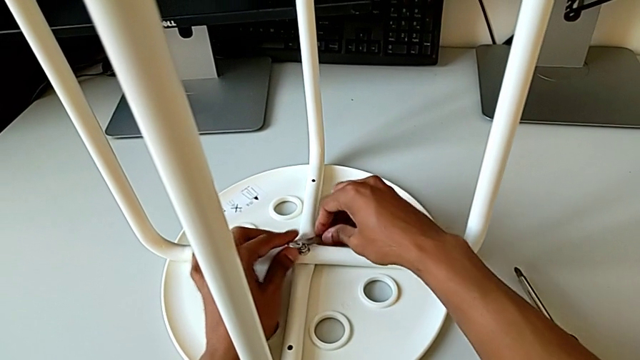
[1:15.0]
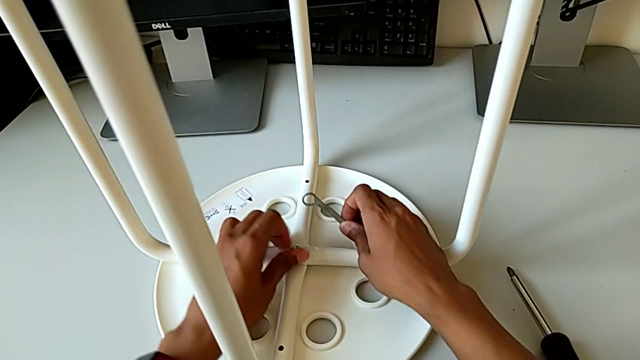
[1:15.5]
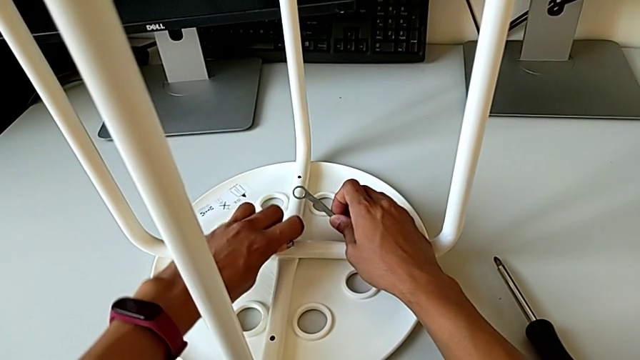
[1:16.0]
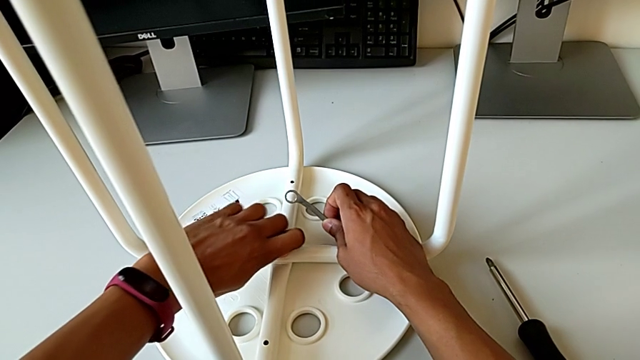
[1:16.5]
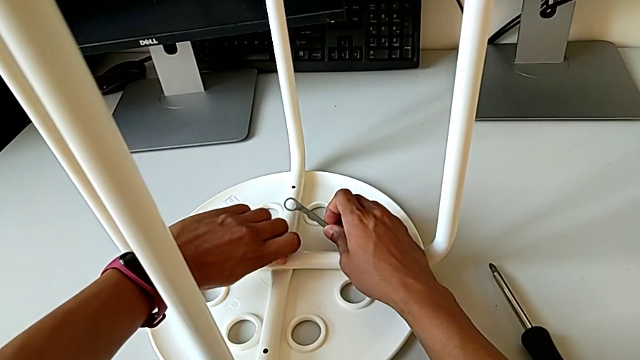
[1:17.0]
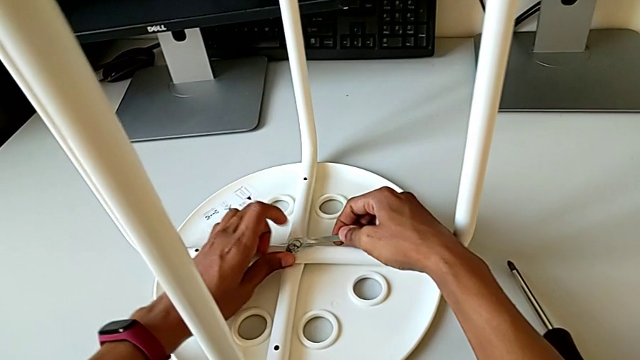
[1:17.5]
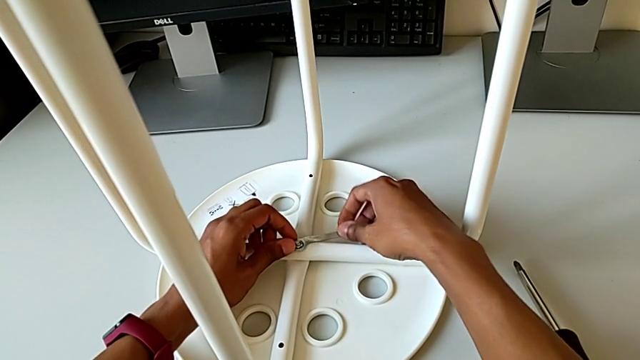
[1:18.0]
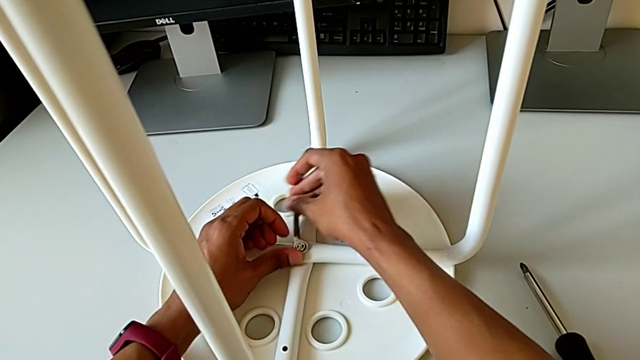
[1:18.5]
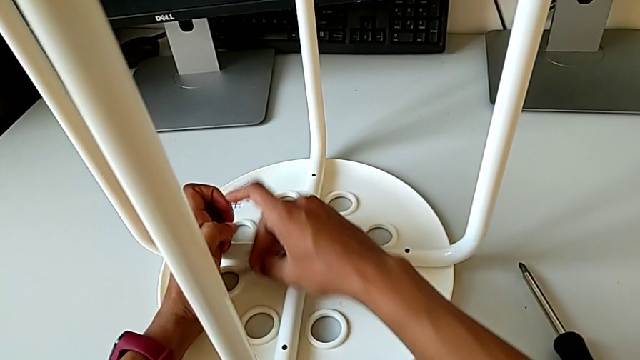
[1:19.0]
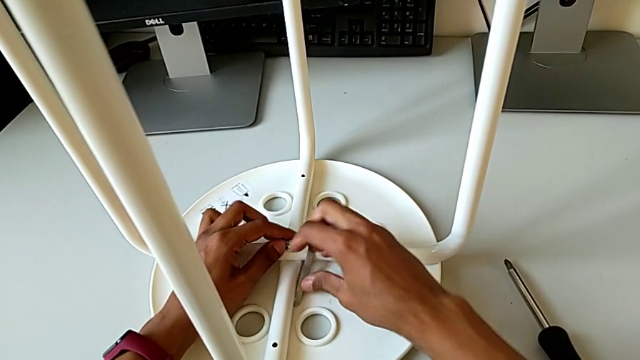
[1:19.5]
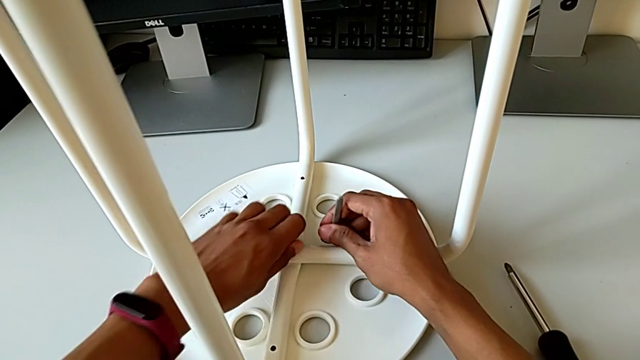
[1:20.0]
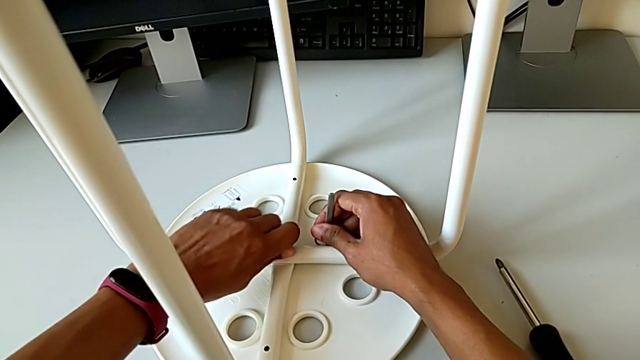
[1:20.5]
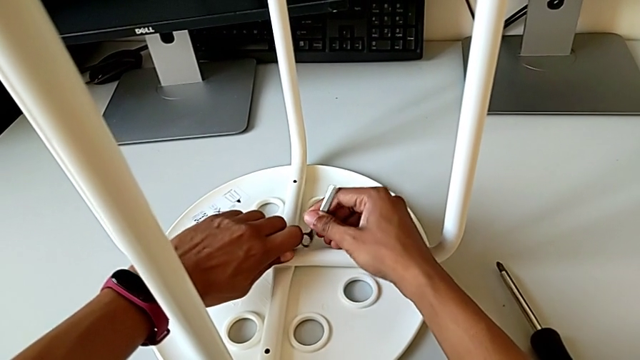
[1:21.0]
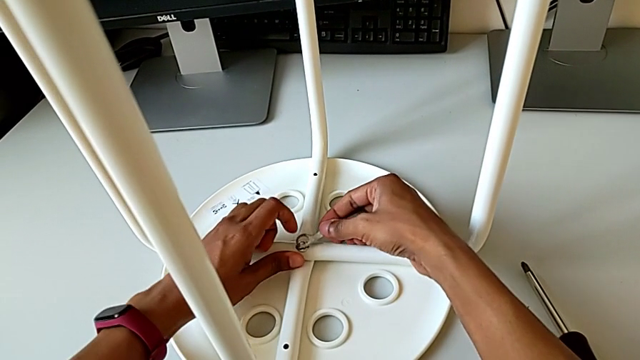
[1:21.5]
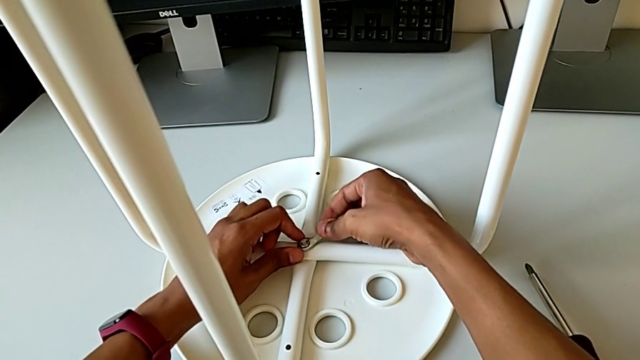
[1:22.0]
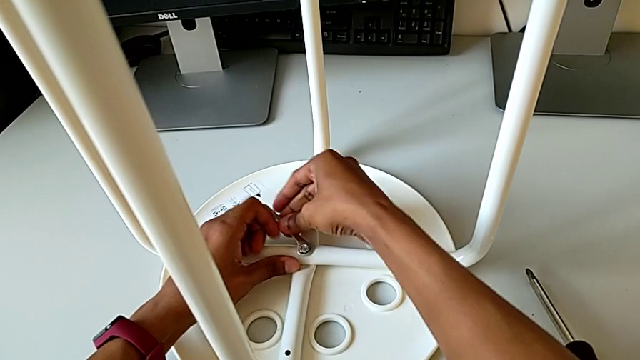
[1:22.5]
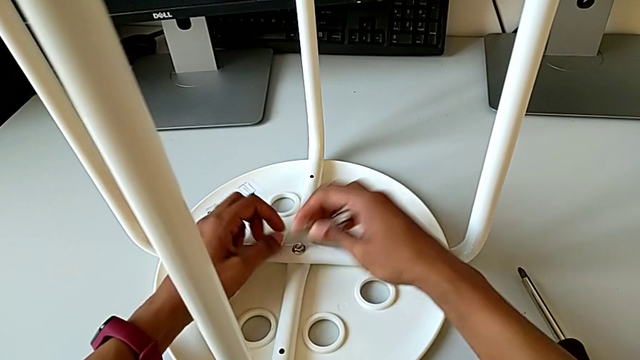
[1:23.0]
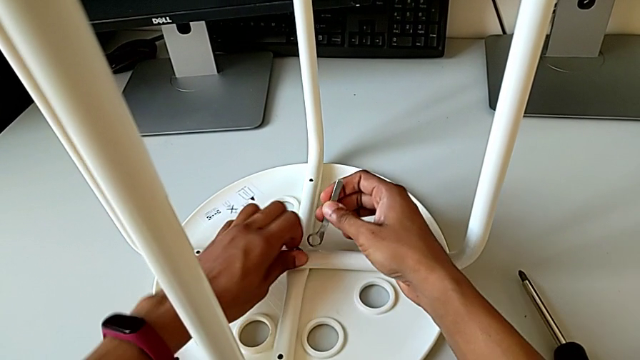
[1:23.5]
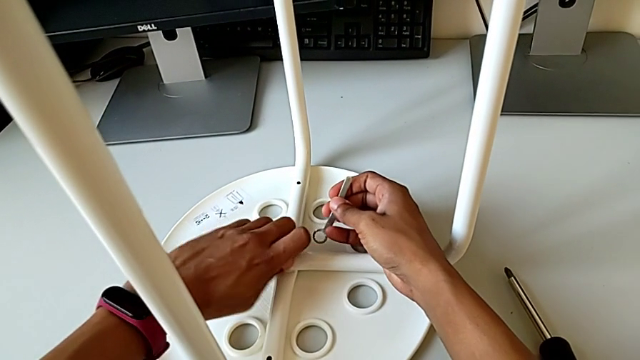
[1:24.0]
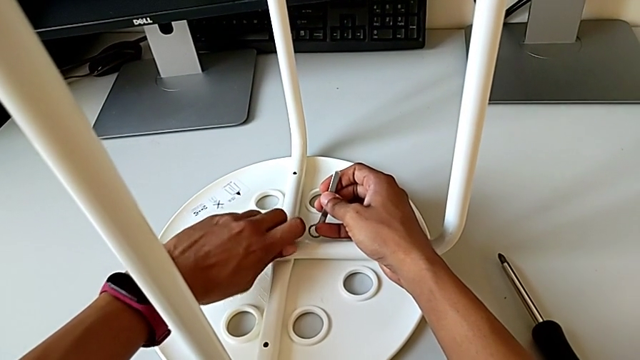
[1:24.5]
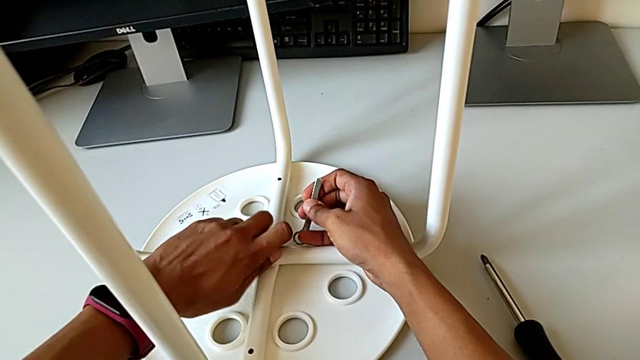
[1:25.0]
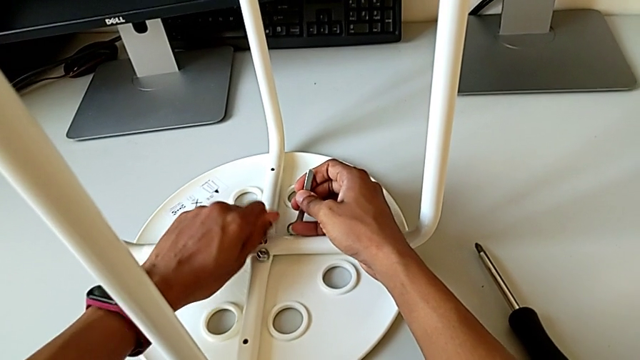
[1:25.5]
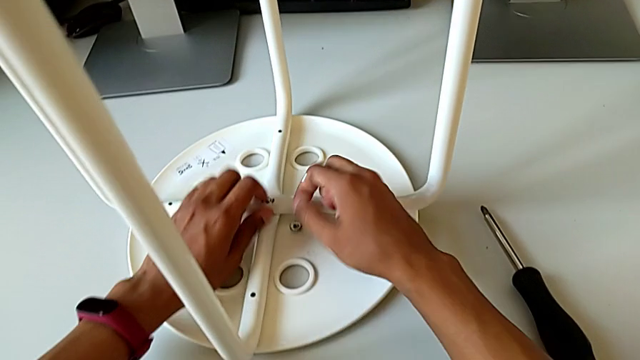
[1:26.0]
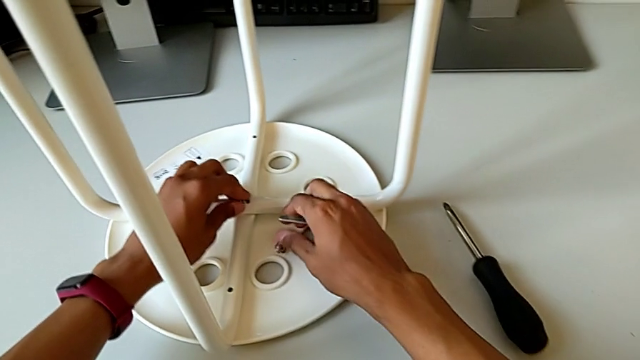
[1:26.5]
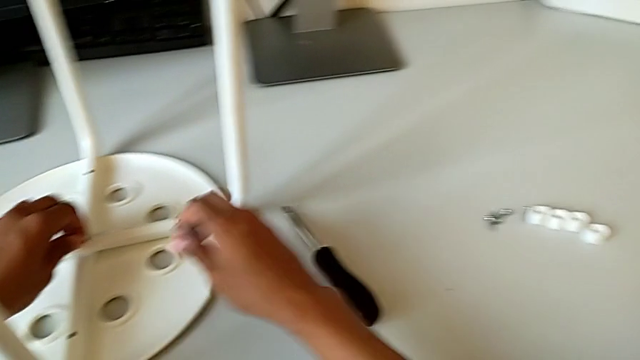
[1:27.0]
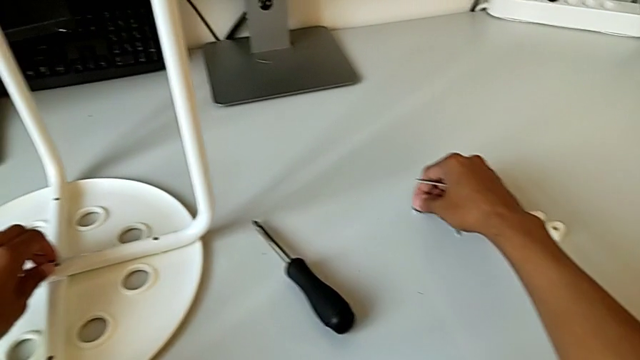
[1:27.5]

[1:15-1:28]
The camera wearer is disassembling the screws. They unscrew the hex nut and place it.

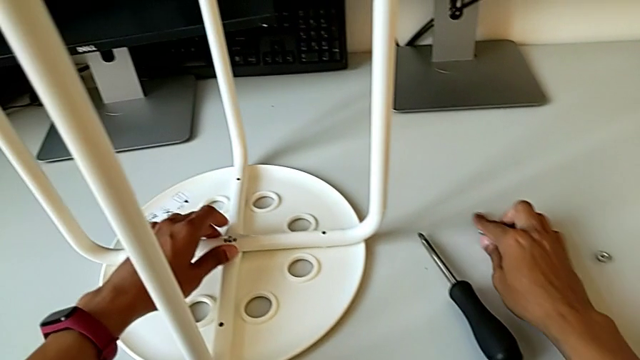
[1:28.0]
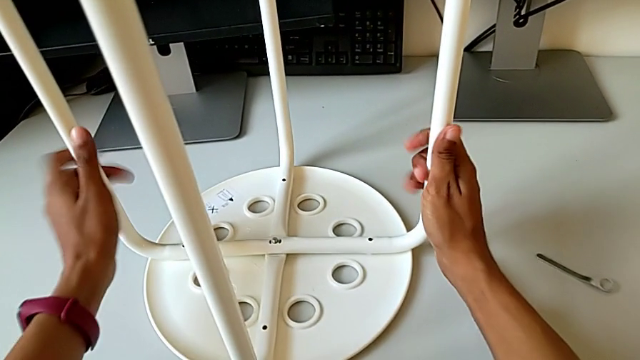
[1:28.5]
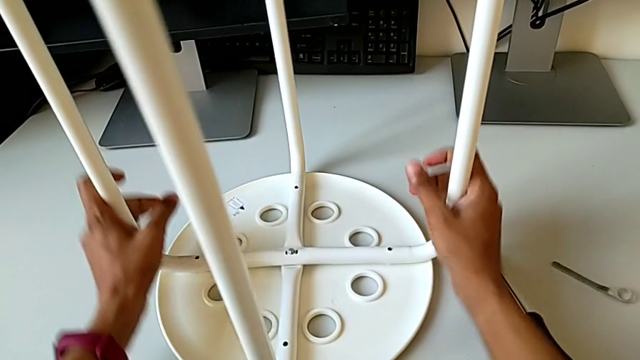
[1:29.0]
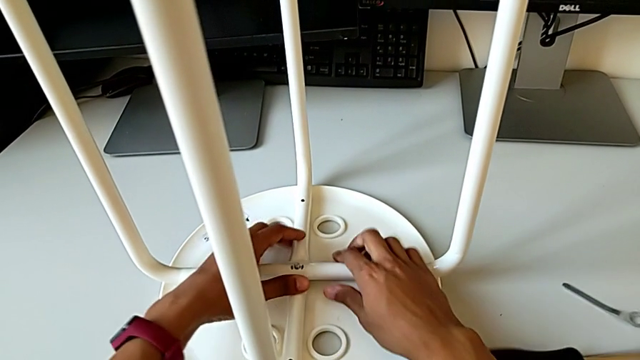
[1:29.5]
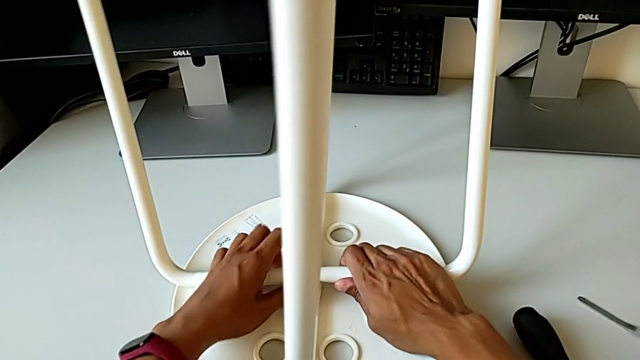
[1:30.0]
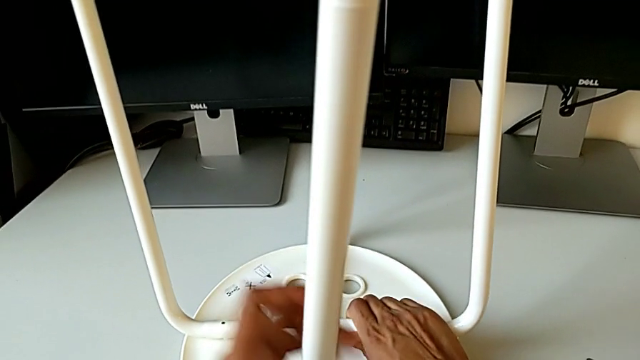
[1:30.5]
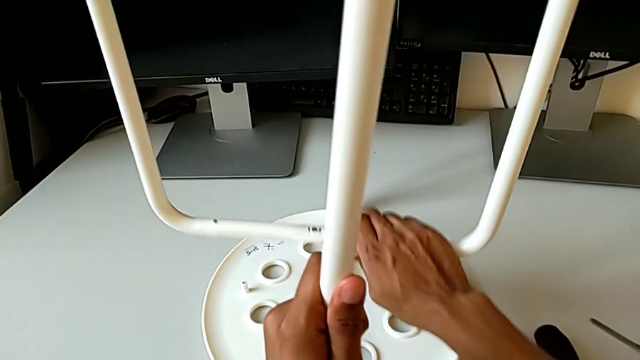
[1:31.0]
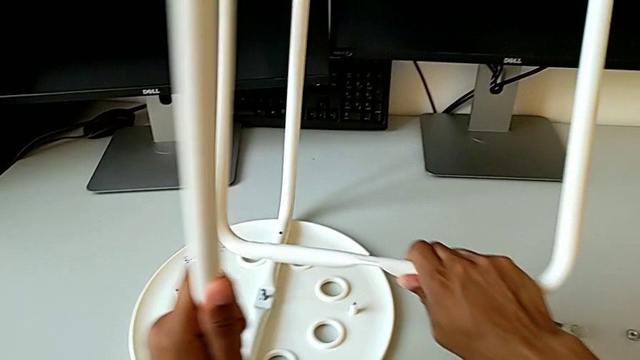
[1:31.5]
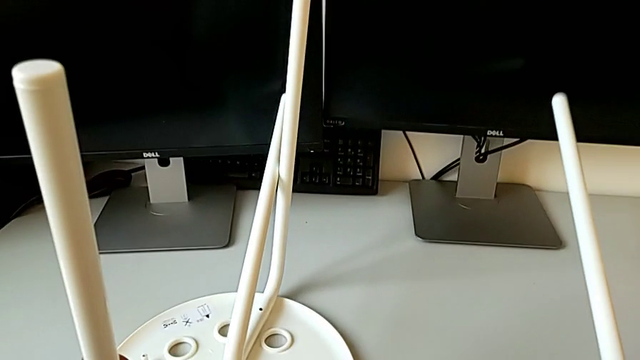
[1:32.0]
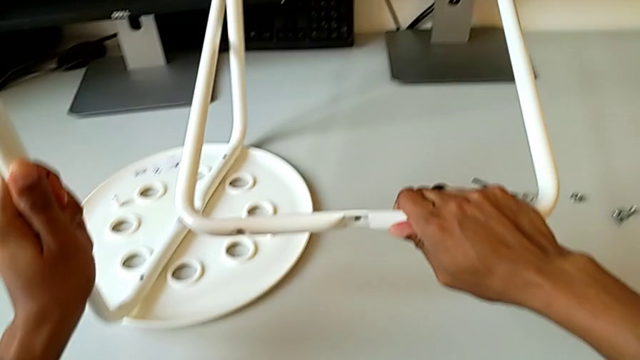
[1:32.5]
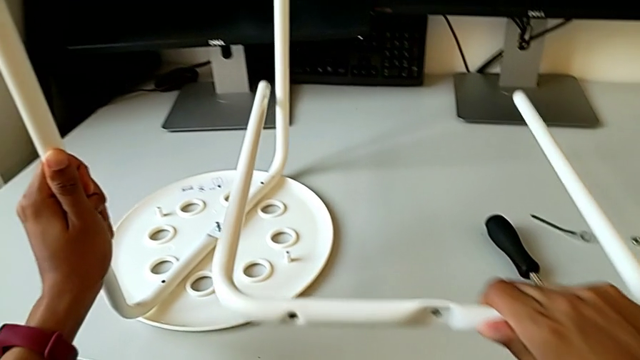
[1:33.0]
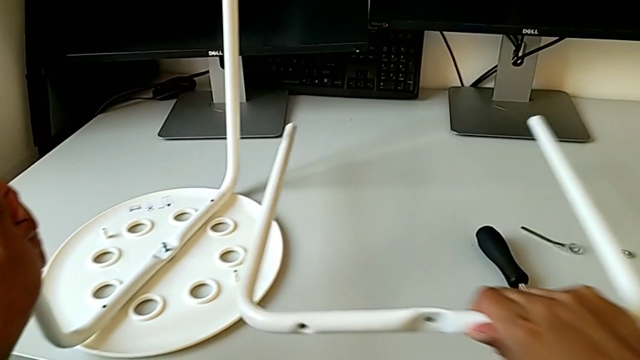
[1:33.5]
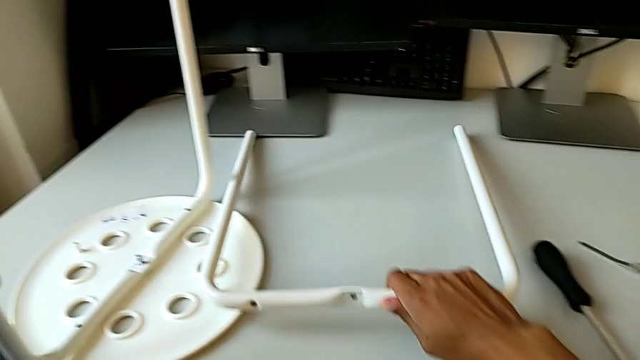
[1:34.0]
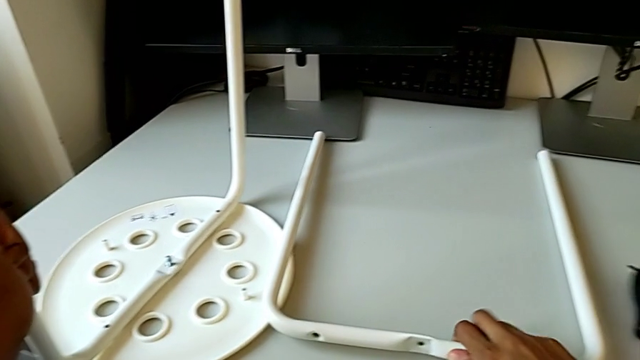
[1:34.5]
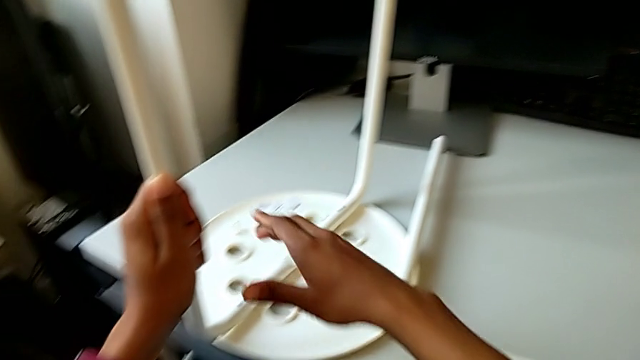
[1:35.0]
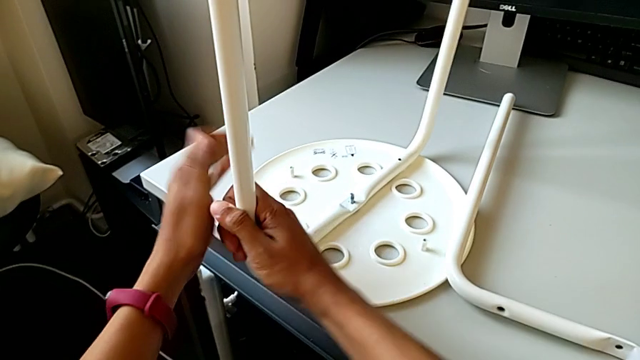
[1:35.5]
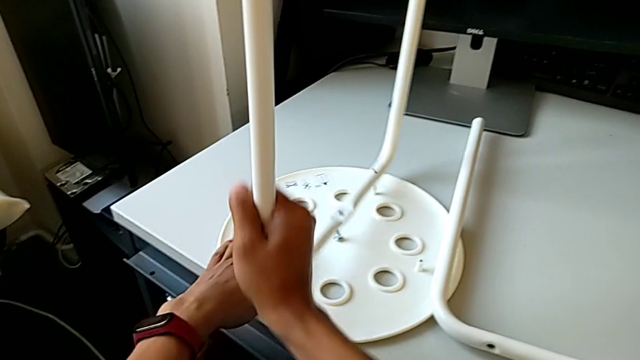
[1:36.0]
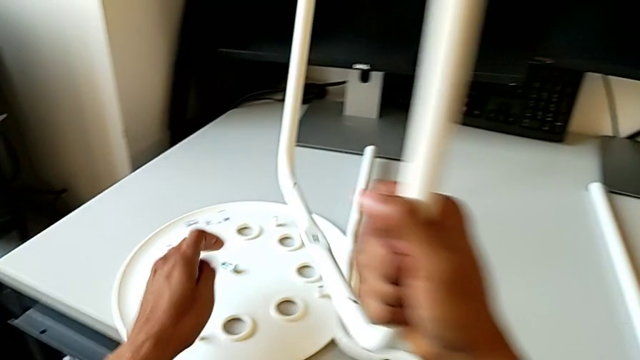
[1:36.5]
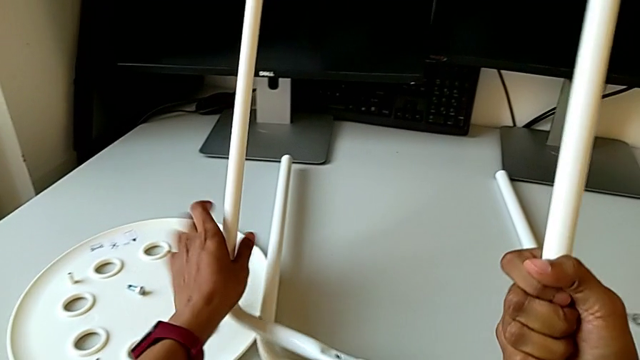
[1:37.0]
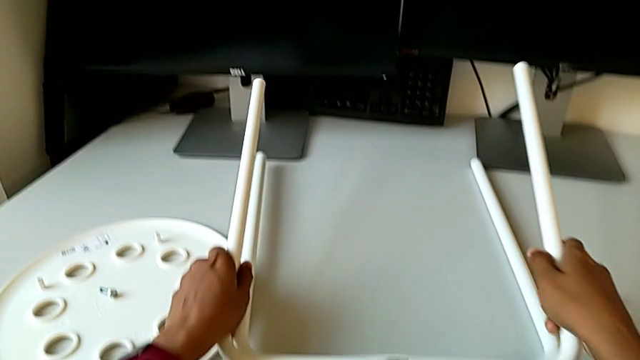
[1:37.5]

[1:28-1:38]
The camera wearer is disassembling the leg of the chair from the seat. They place the hexagonal wrench, disassemble the first leg, place the first leg with the right hand, disassemble the leg and begin to place the second leg.
